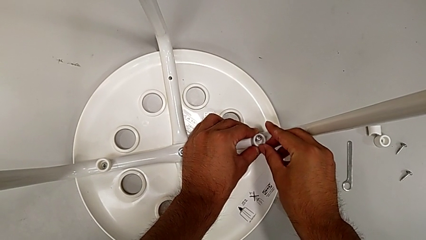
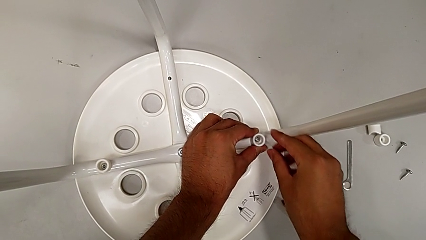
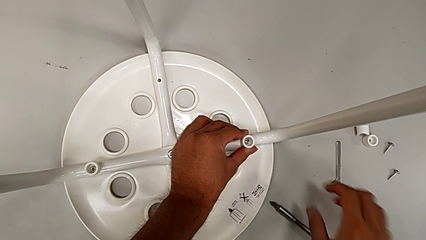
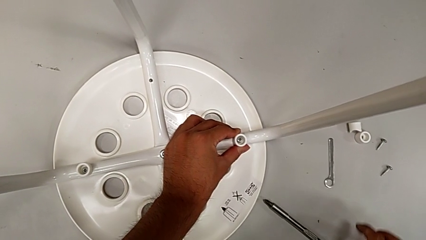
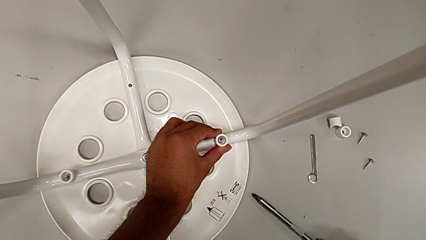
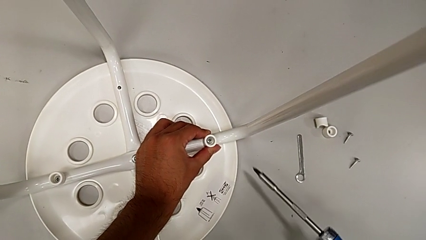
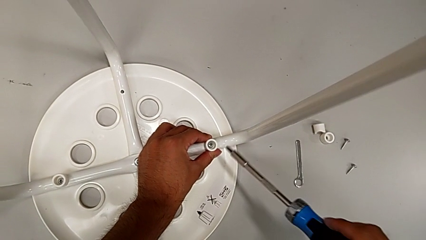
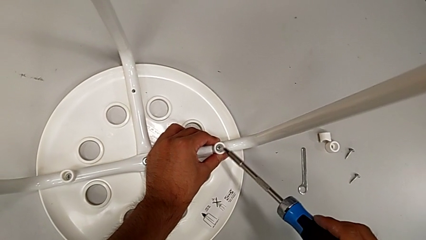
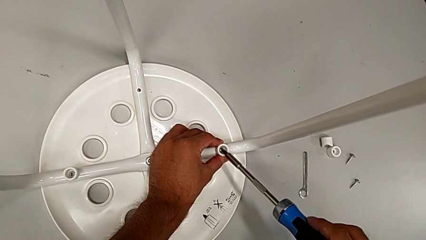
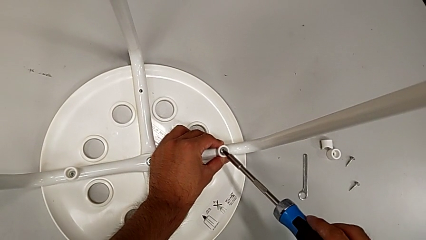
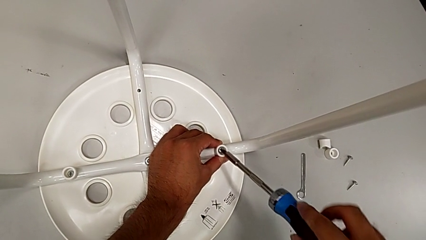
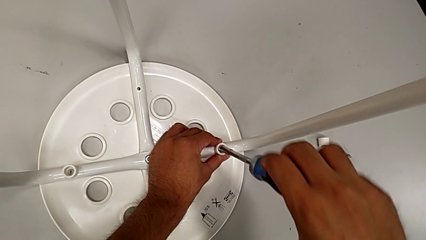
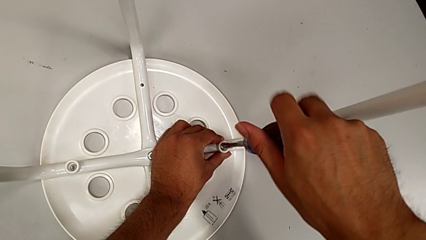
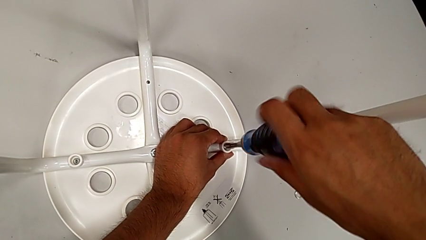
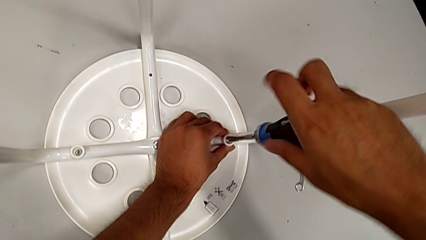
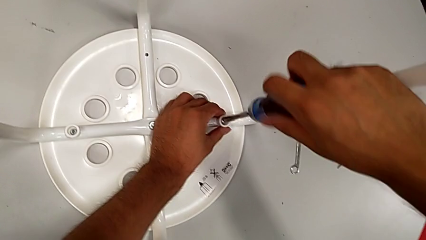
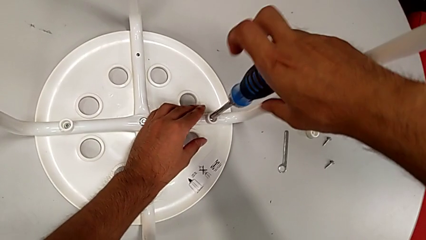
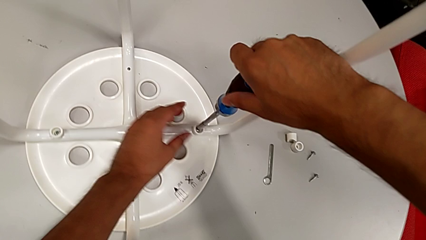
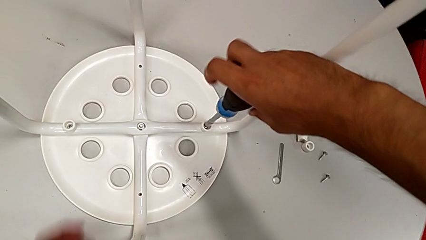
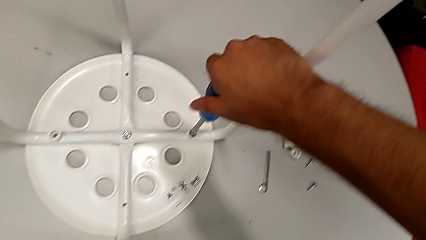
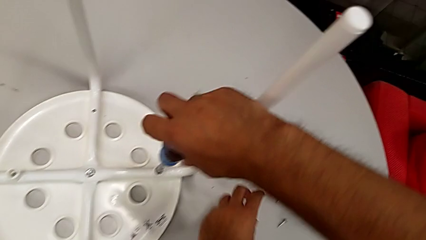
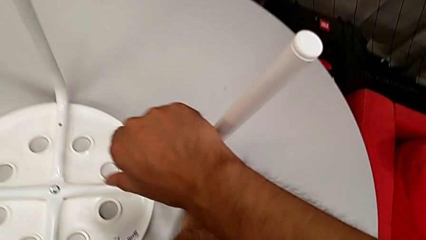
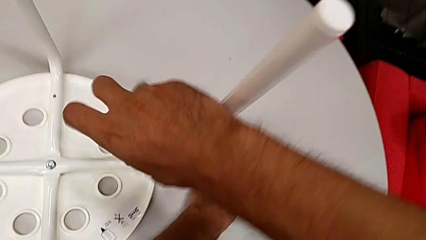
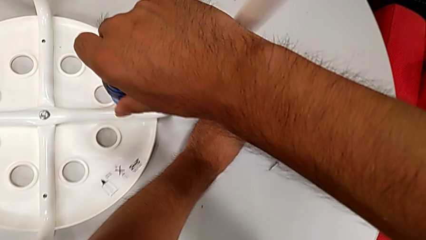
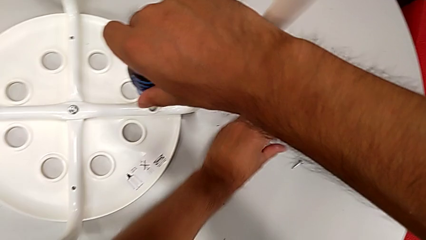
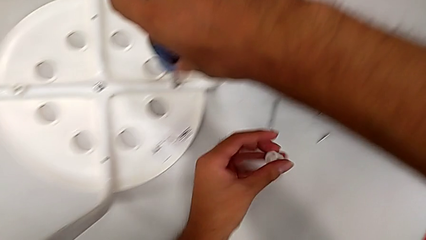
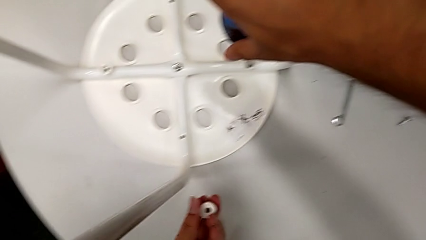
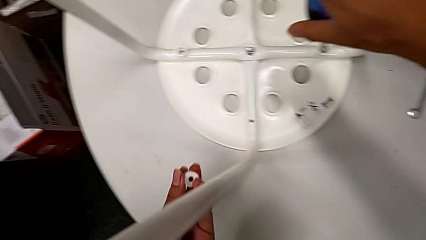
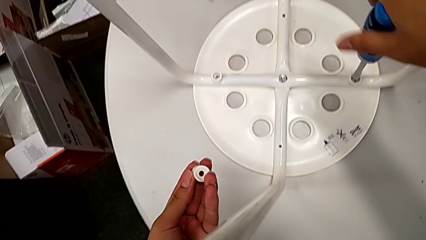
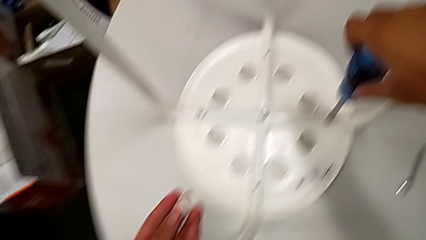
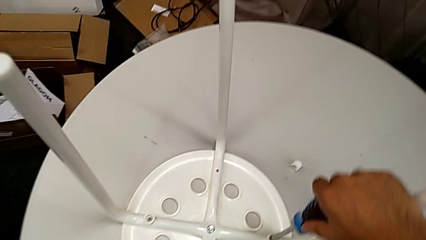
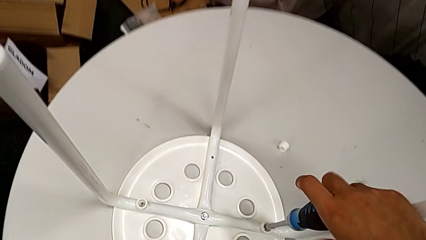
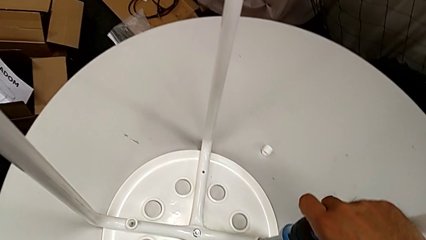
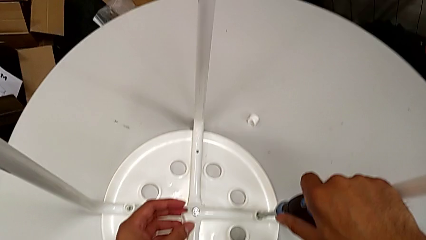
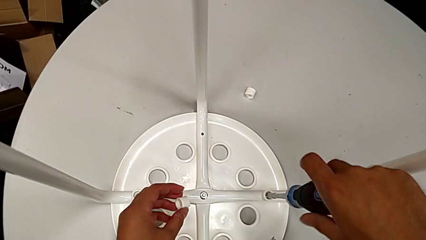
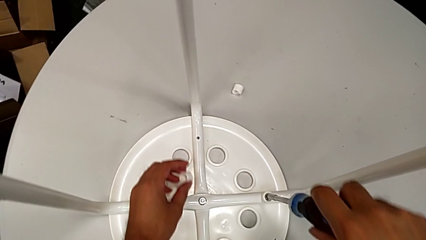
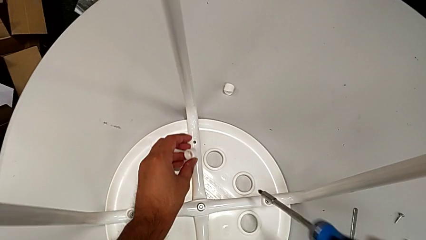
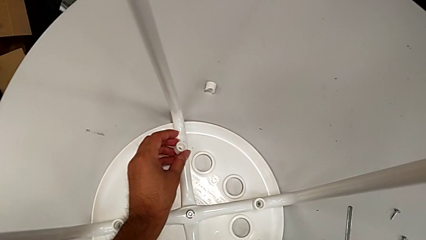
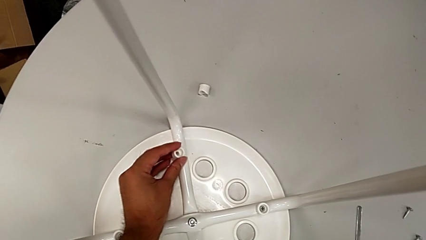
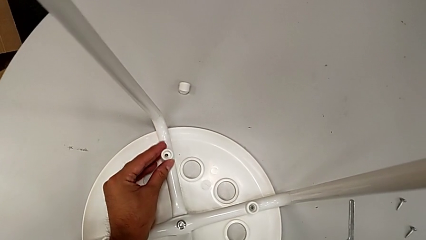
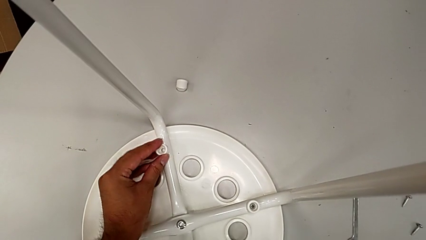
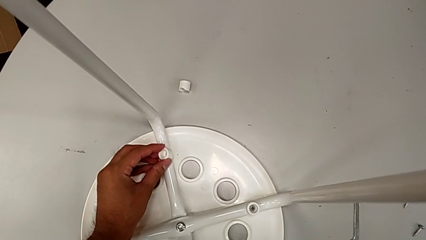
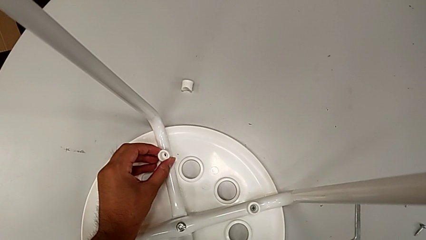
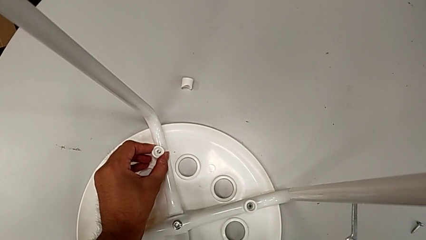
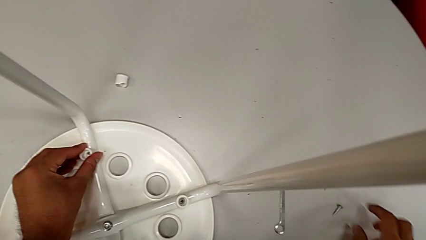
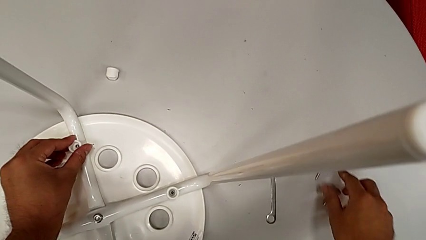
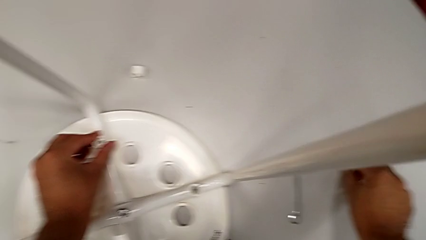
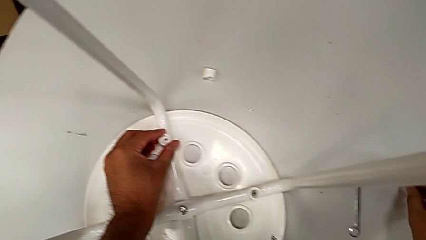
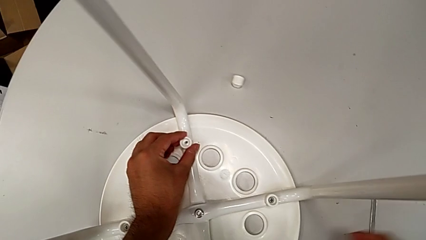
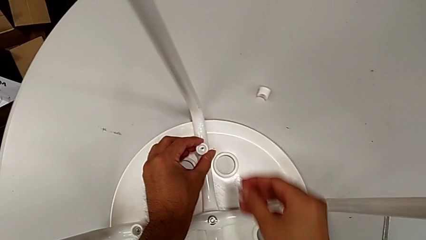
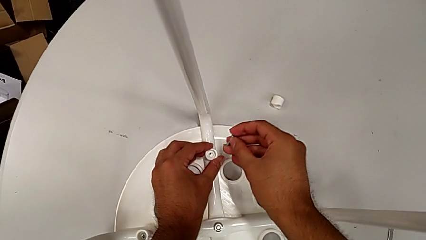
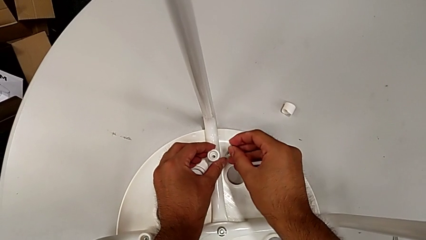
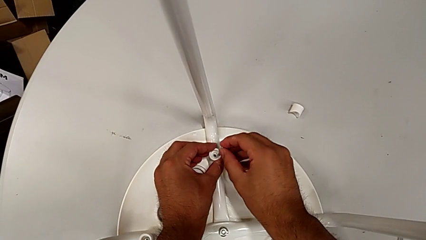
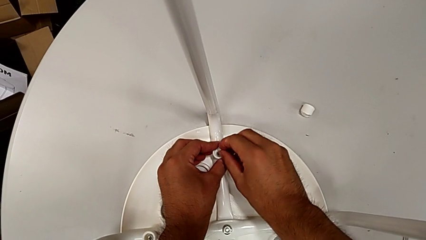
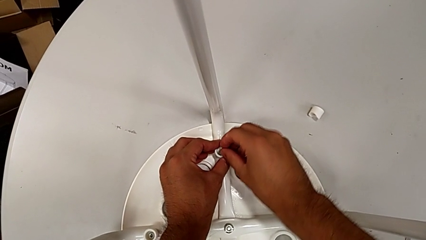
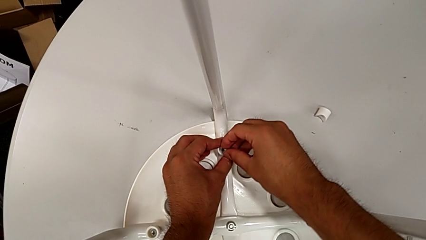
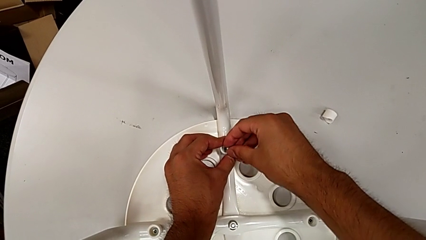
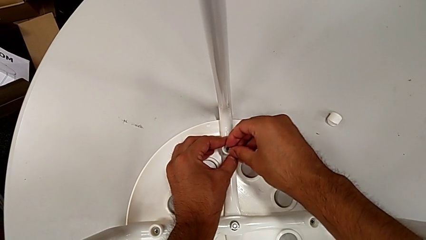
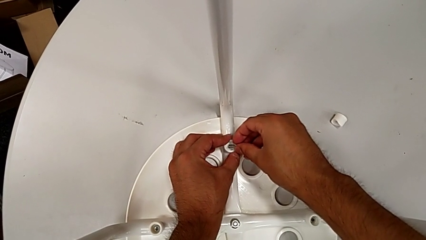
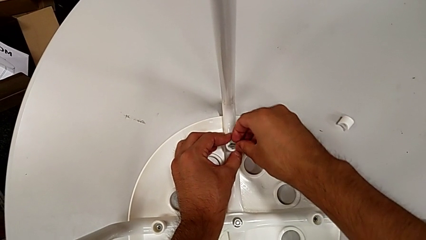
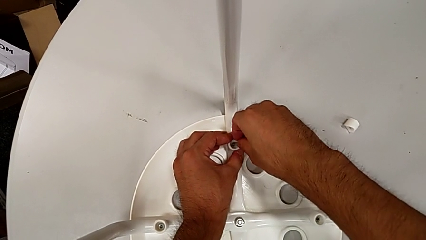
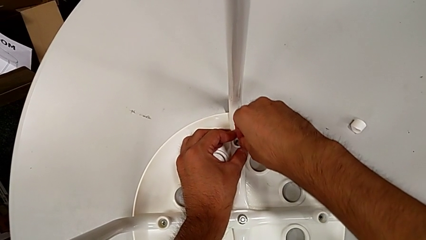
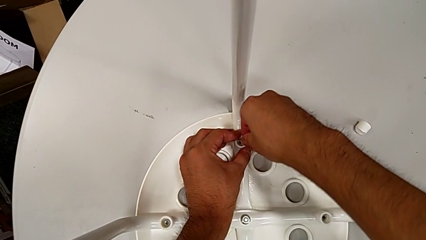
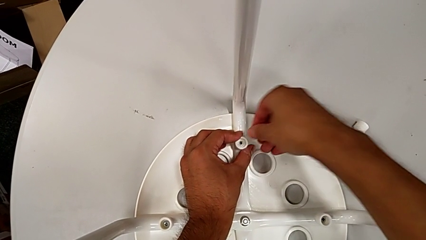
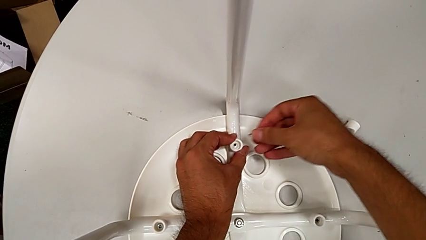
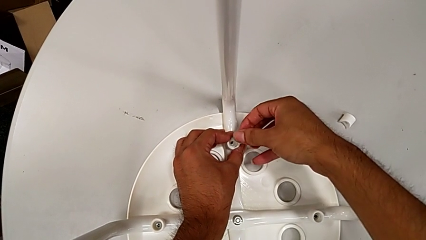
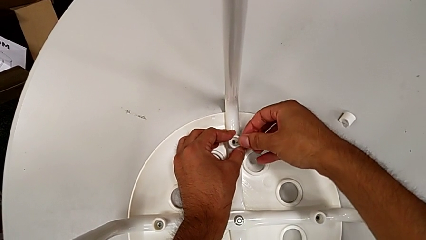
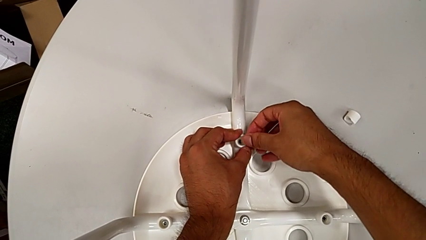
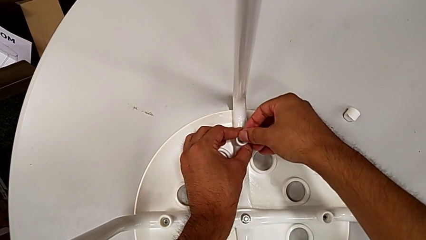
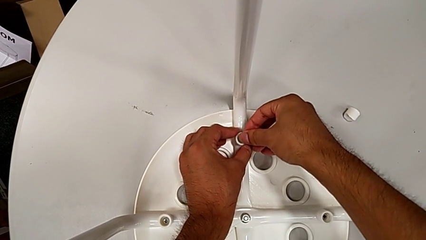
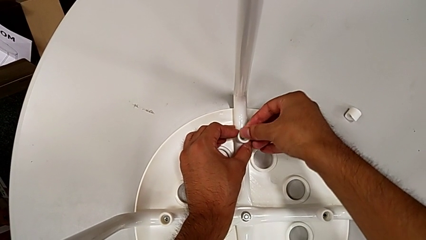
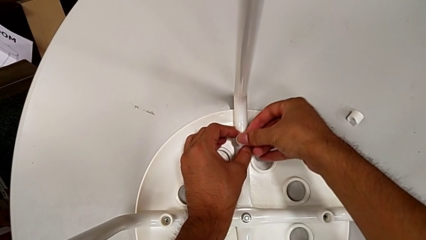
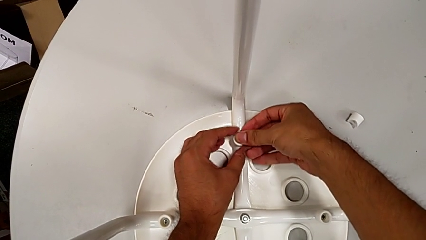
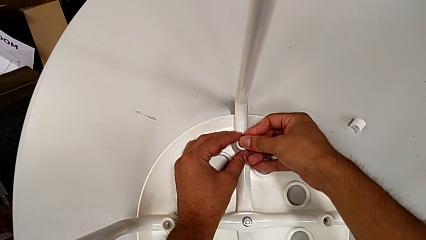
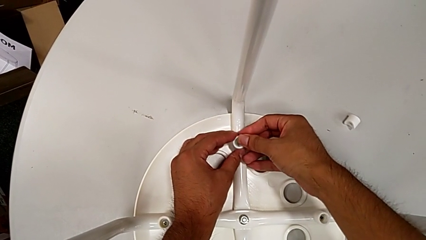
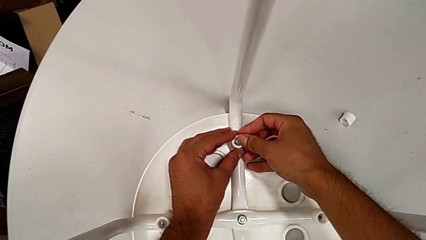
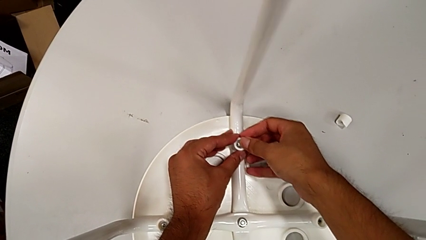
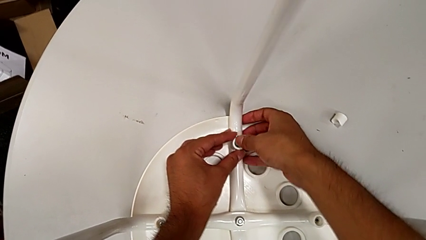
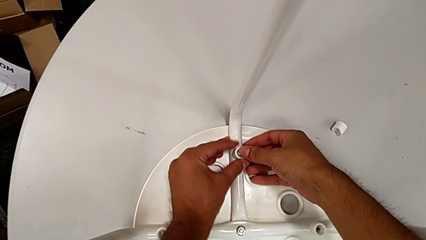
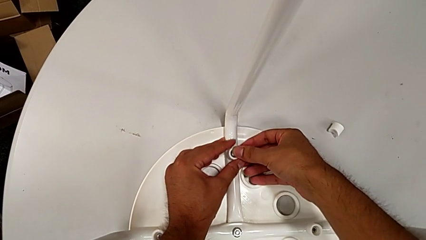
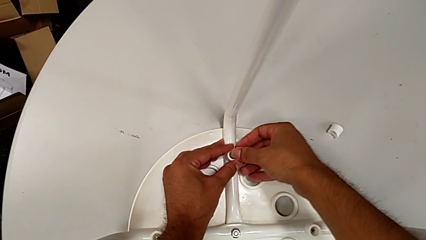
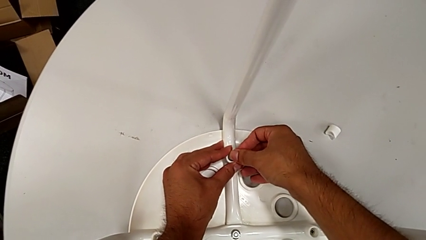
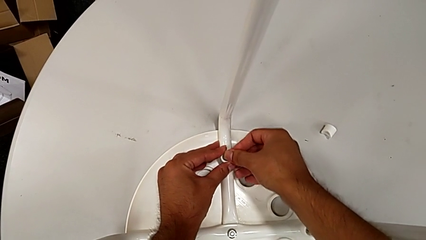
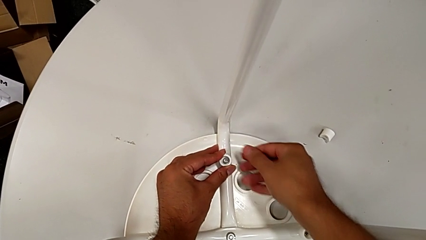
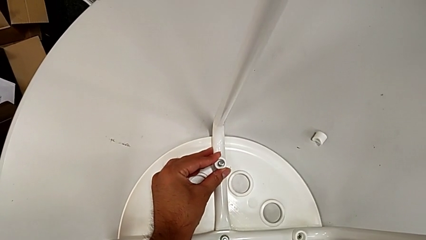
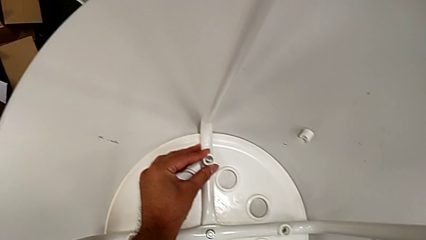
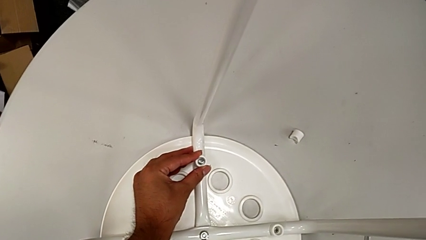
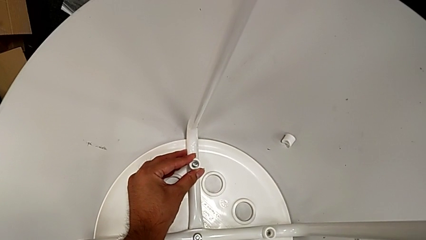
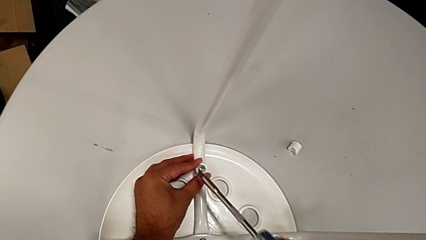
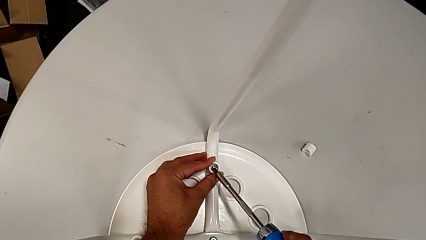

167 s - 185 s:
The camera wearer is screwing the screws and finishing assembling. They grab the screwdriver, insert it, screw the second screw with the right hand, grab the washer with the left hand, place it with the left hand, withdraw the screwdriver with the right hand, place it, grab the screw, align it, insert it and grab the screwdriver.
